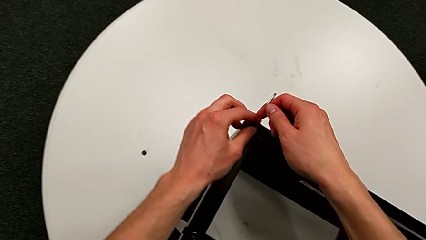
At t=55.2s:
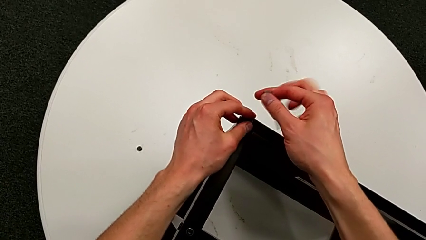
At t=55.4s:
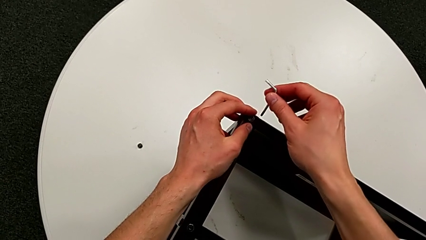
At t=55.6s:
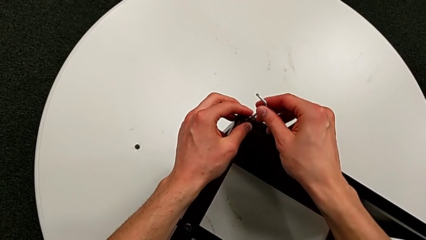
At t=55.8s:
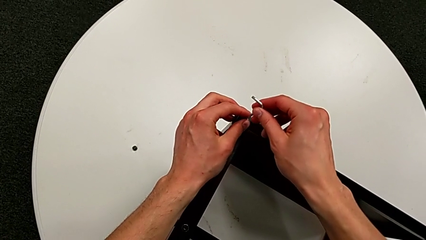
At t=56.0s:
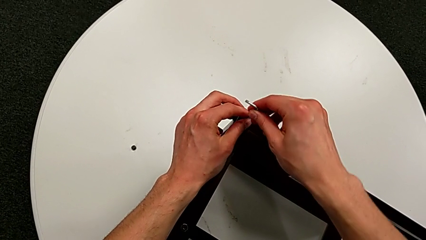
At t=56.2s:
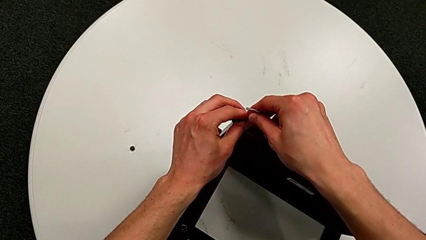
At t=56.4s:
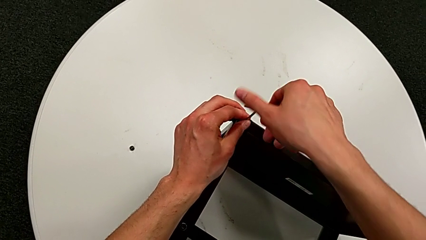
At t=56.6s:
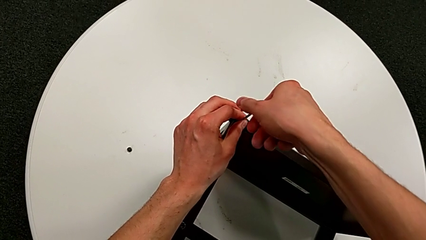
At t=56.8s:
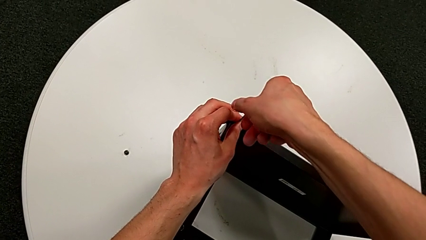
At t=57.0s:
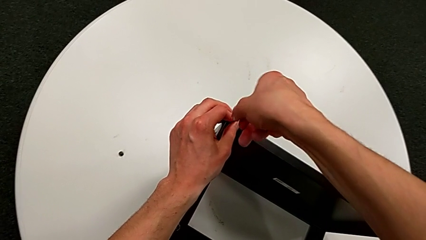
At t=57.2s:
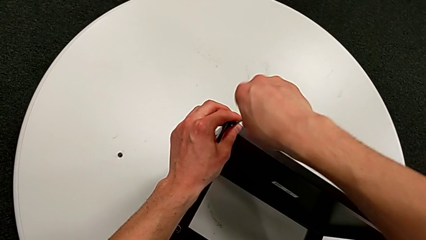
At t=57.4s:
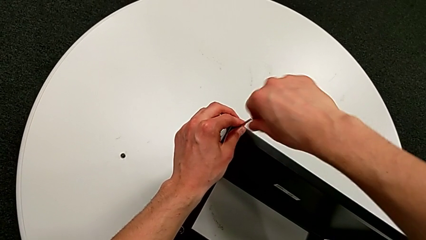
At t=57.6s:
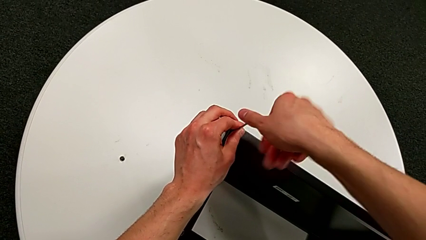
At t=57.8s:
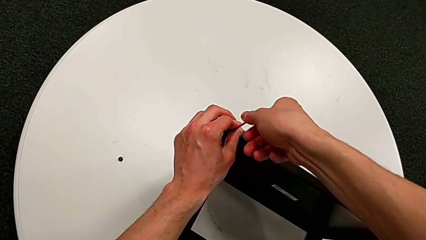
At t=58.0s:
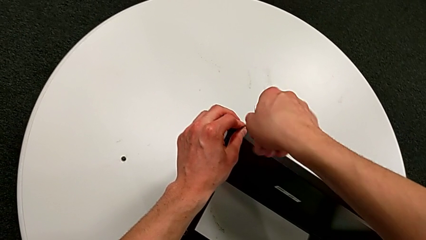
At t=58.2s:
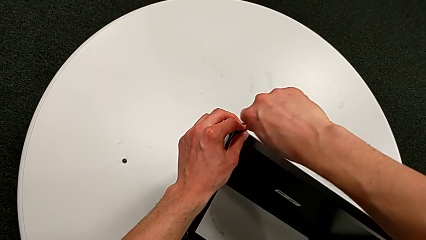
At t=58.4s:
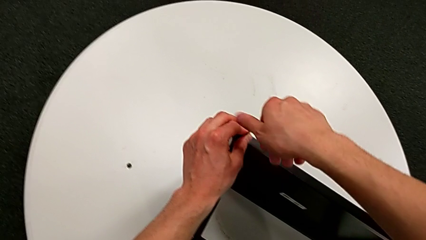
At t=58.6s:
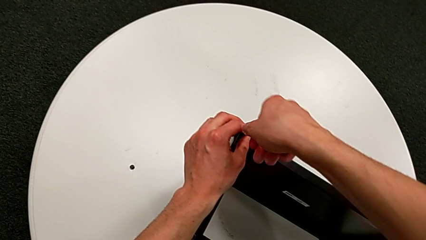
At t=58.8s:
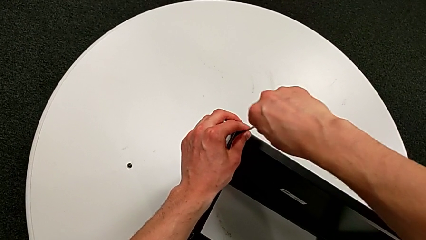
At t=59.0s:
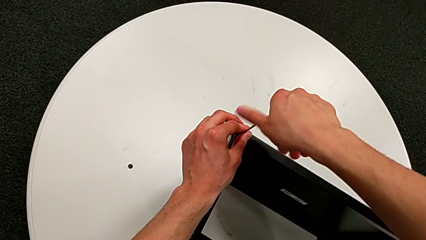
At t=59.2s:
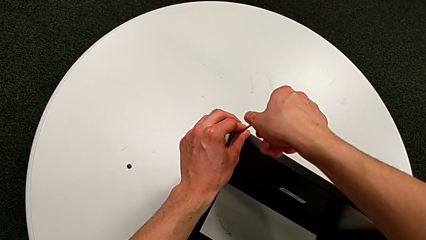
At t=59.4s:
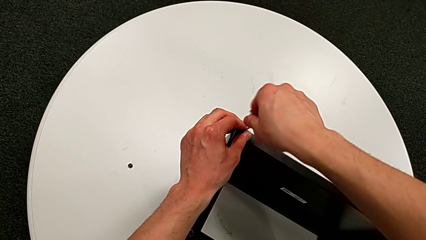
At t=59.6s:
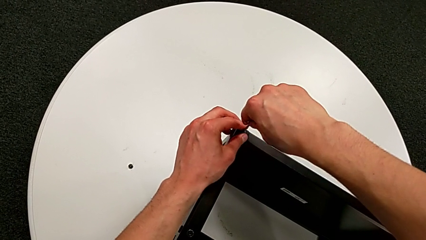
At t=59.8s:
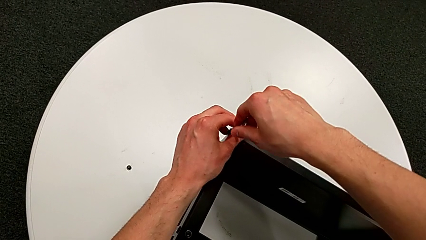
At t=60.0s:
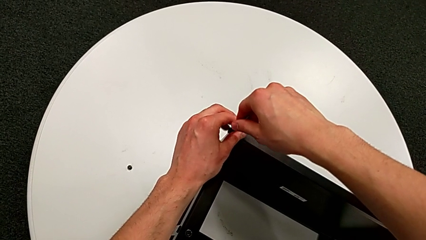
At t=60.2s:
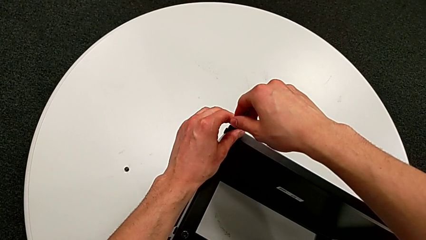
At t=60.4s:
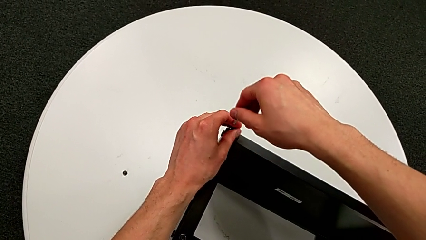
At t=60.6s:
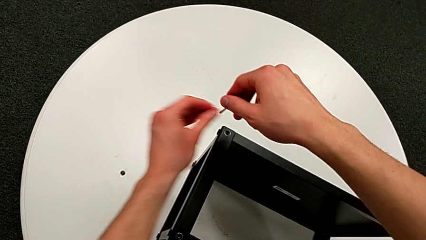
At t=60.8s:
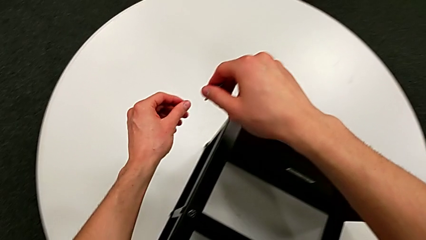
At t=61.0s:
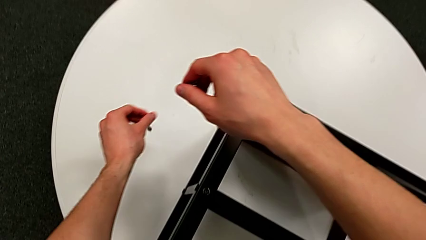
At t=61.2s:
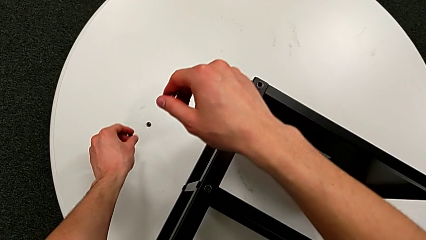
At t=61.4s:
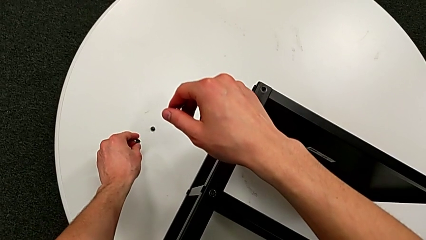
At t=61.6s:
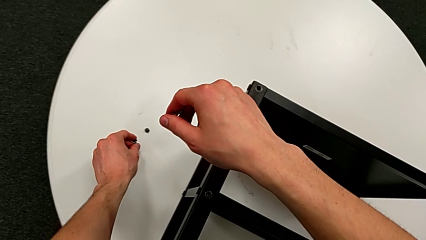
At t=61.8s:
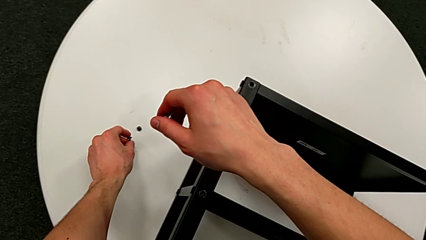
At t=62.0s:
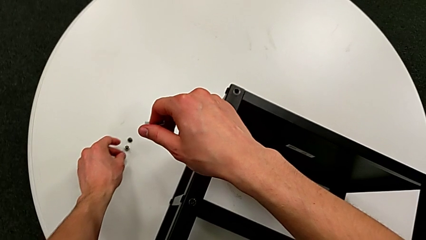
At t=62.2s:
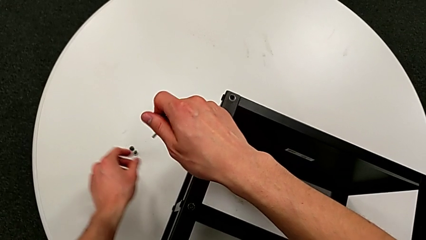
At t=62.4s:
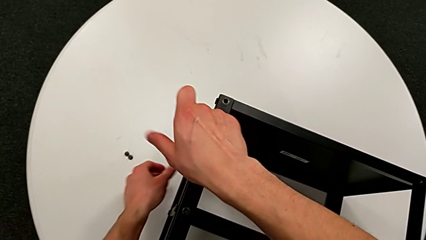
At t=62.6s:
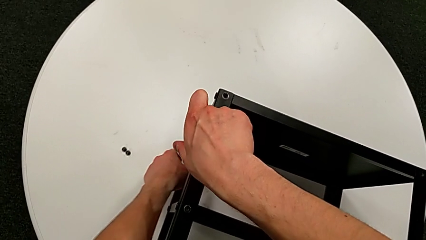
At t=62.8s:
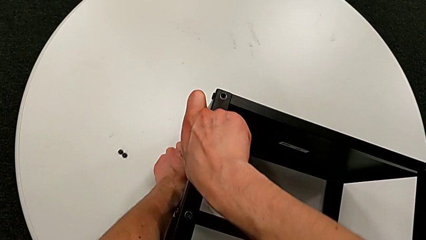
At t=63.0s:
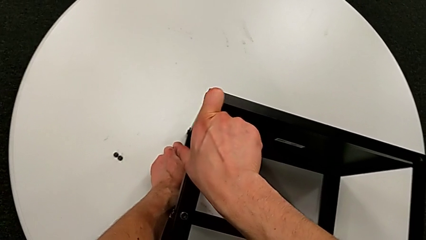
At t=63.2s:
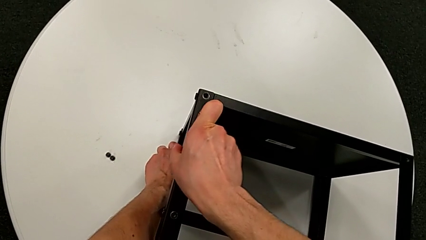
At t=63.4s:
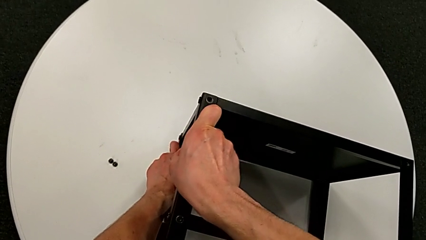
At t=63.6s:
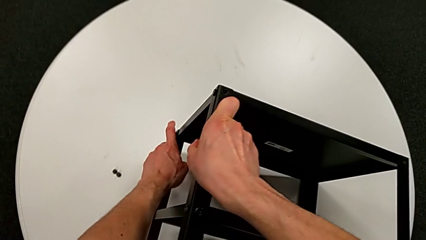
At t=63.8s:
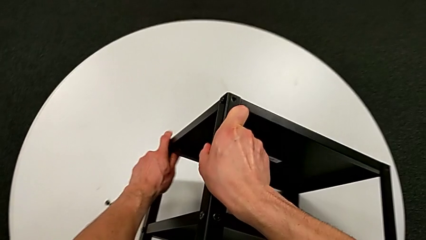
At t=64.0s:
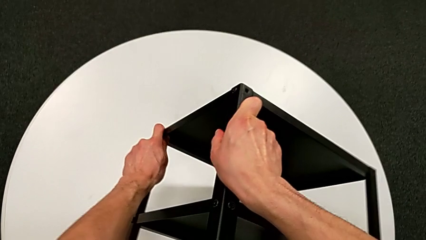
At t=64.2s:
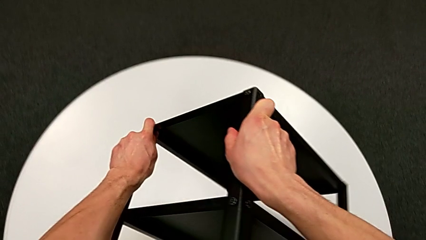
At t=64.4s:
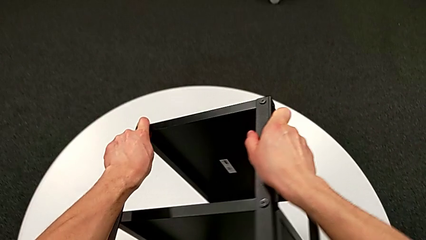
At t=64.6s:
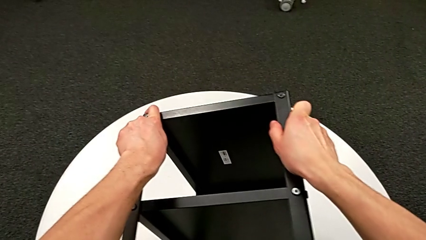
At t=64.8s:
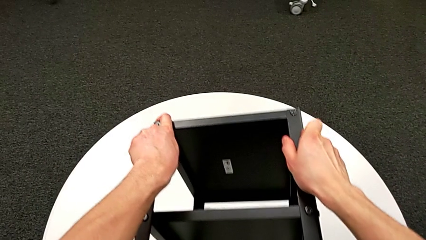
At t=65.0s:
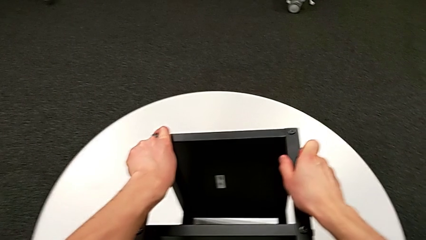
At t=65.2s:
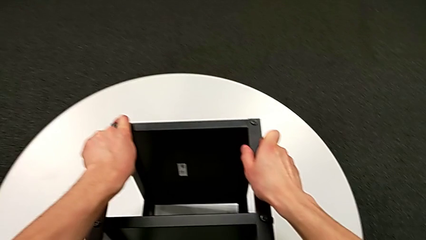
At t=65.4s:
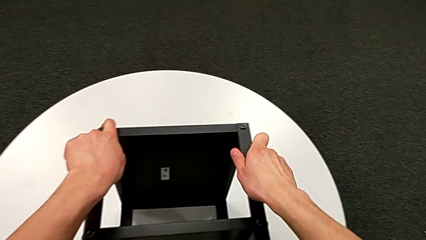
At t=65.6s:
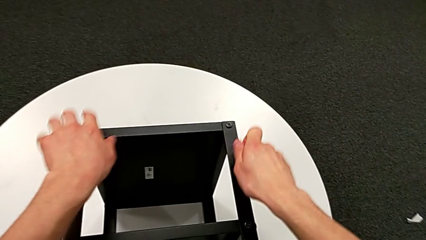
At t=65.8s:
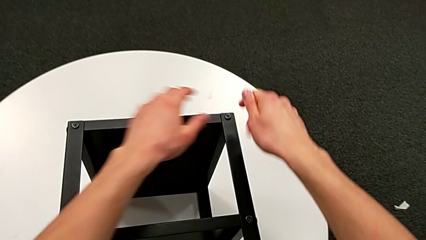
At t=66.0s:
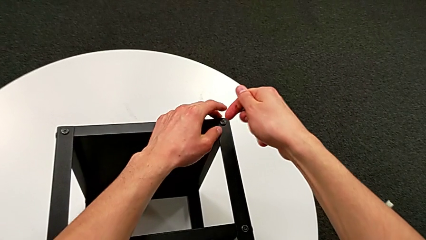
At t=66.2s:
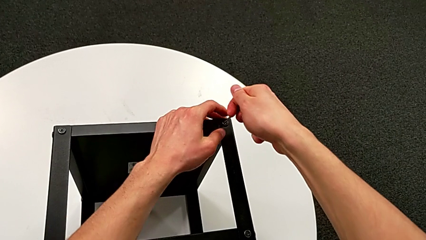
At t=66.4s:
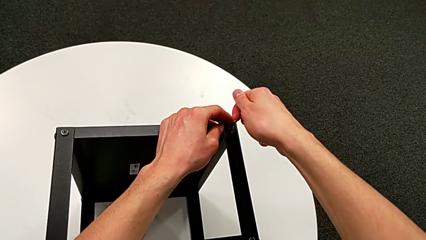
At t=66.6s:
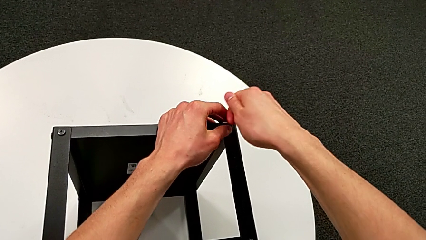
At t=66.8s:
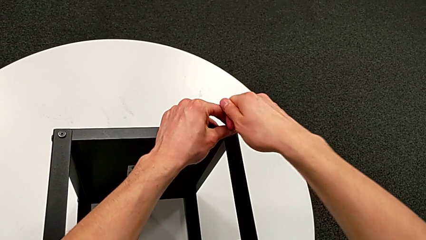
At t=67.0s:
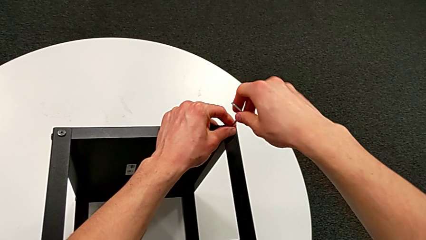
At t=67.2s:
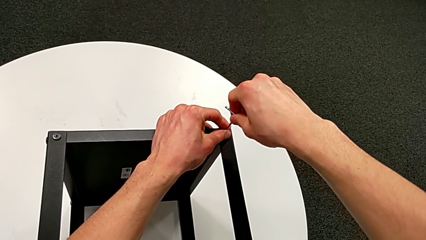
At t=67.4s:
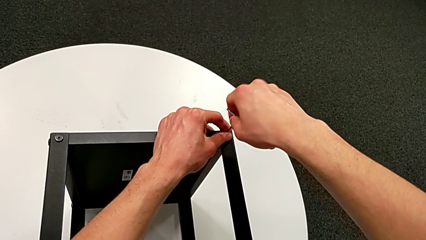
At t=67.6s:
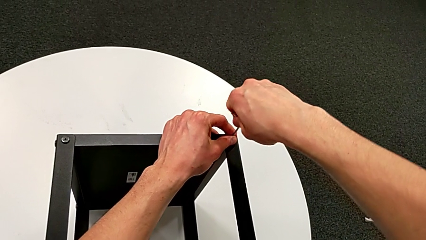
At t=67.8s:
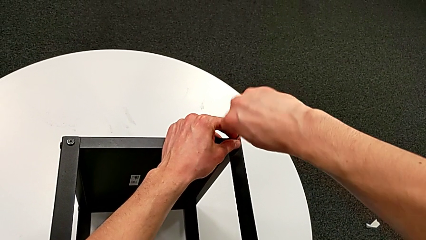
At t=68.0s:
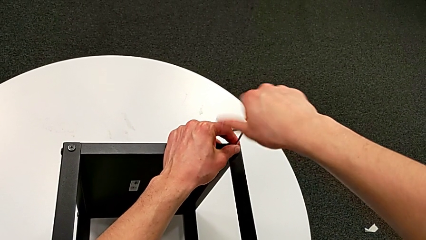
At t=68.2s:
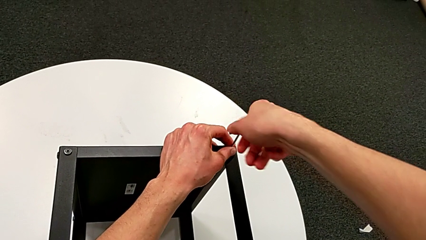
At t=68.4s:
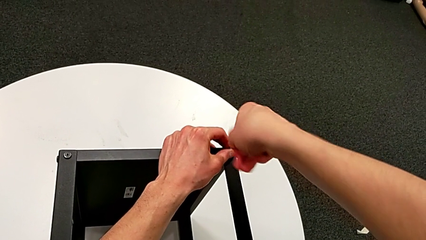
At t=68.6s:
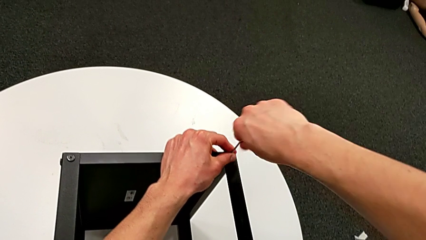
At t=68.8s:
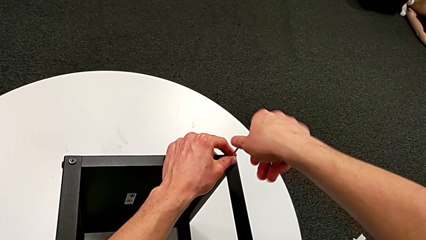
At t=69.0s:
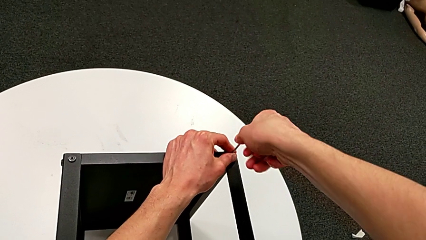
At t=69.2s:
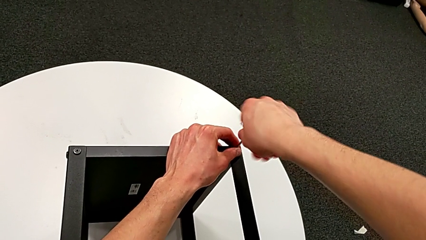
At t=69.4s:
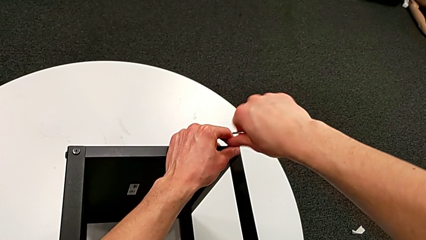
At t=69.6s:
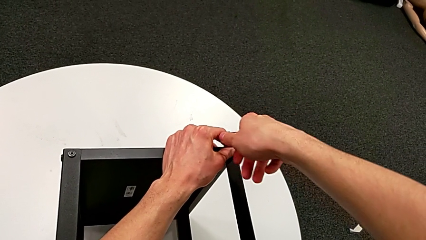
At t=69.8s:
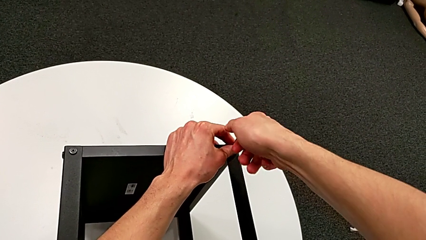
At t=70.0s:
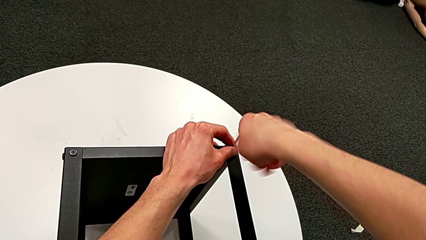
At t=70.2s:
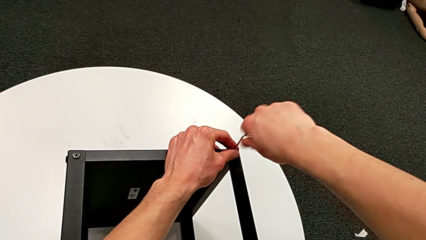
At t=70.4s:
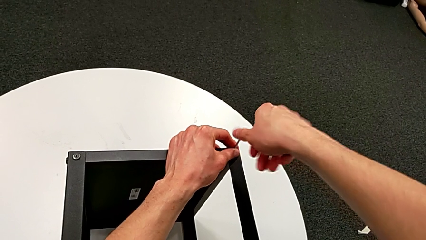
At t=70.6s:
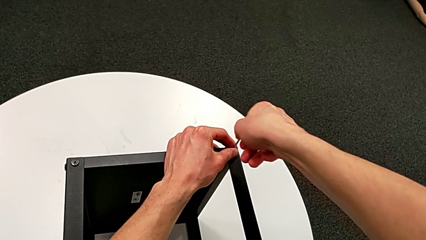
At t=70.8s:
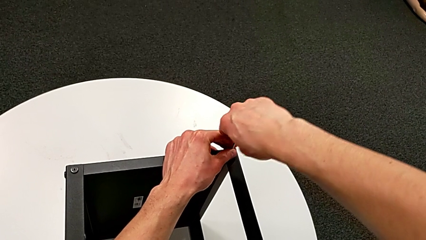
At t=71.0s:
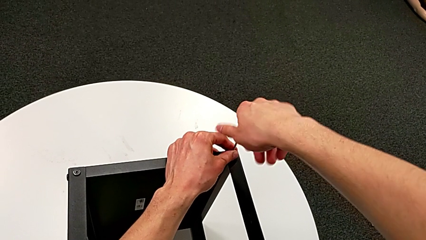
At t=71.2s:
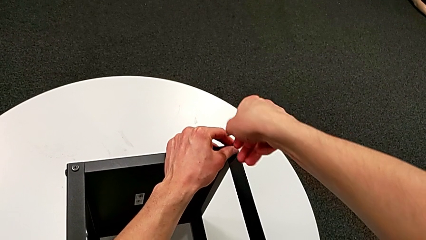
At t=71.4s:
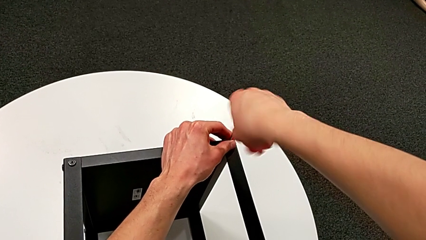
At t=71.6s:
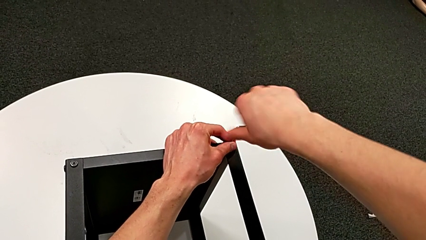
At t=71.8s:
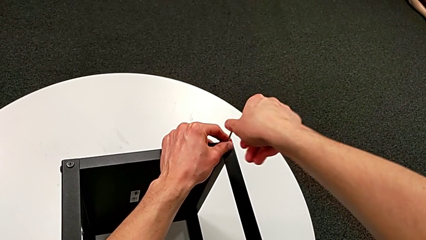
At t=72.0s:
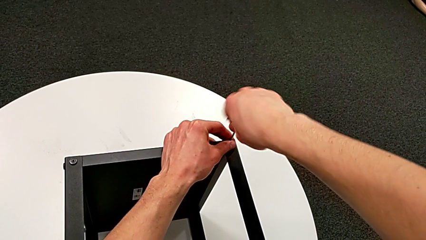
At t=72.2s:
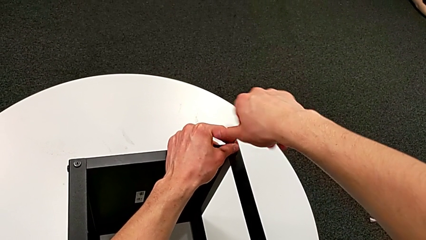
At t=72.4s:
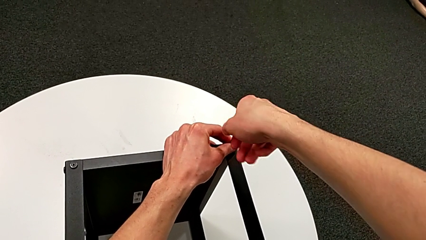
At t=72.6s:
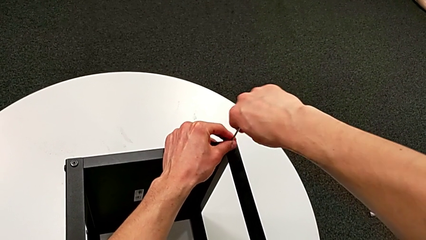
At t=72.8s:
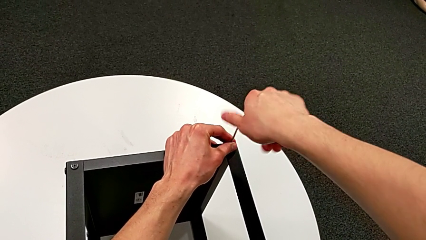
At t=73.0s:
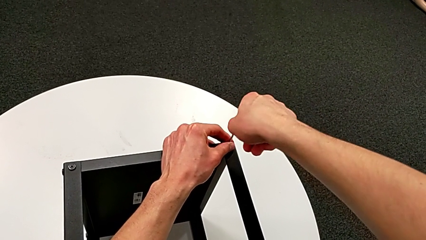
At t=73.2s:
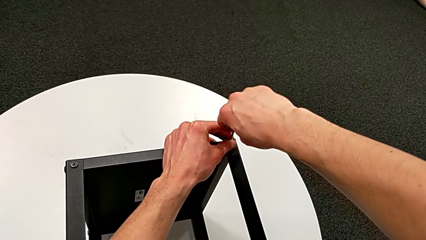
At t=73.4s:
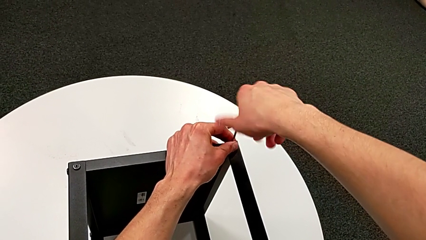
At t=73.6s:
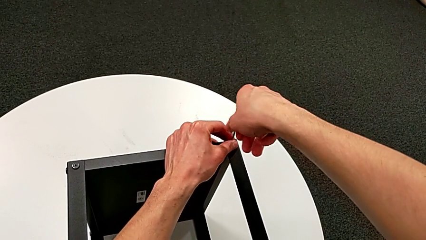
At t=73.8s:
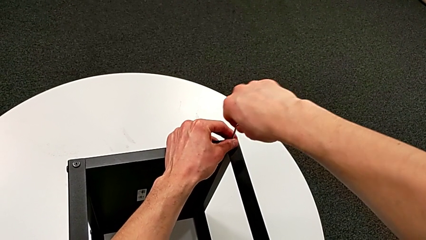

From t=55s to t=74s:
The camera wearer is unscrewing the hex socket heads from the table. They insert the Allen wrench, unscrew the hex socket head, disassemble the hex socket head with the left hand and withdraw the Allen wrench with the right hand, place the hex socket head, rotate the nightstand, insert the Allen wrench and begin to unscrew the hex socket head.
